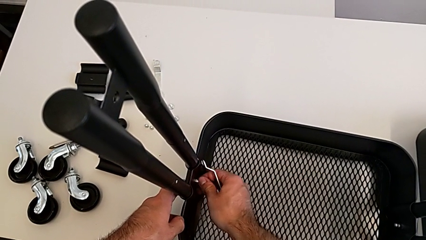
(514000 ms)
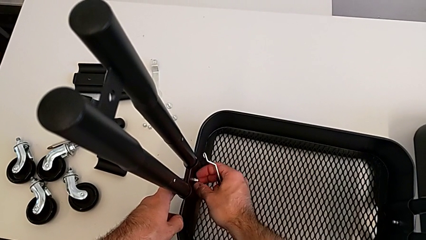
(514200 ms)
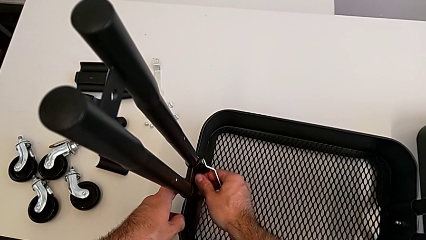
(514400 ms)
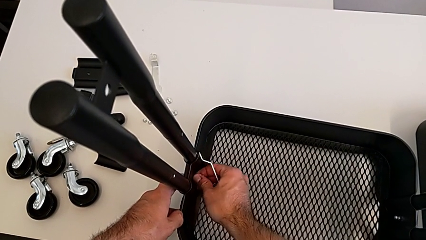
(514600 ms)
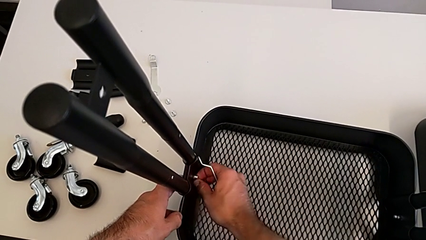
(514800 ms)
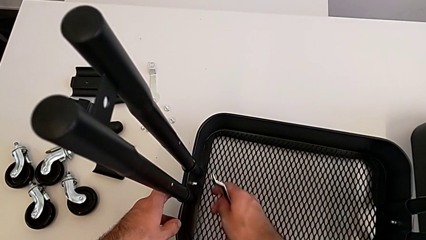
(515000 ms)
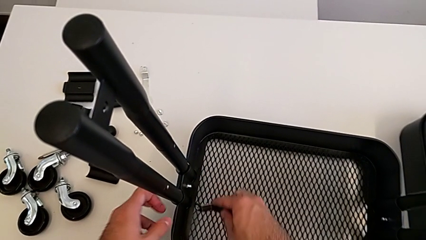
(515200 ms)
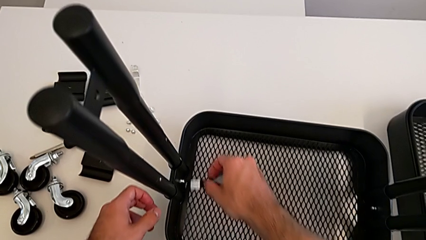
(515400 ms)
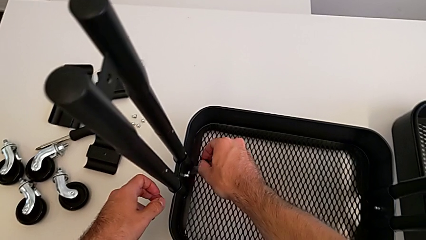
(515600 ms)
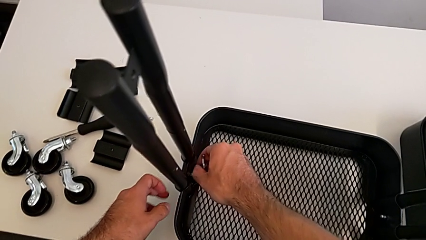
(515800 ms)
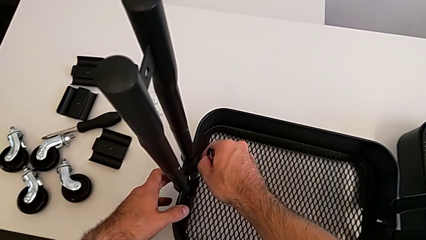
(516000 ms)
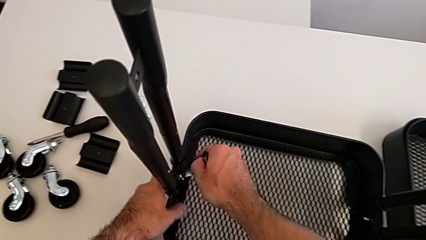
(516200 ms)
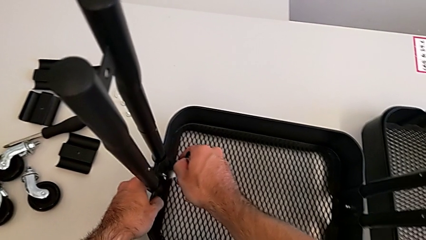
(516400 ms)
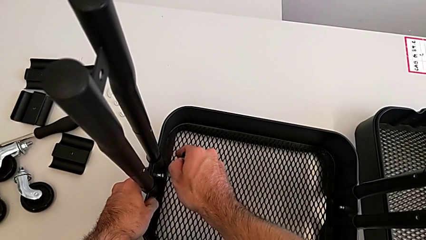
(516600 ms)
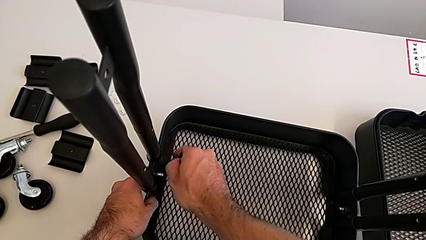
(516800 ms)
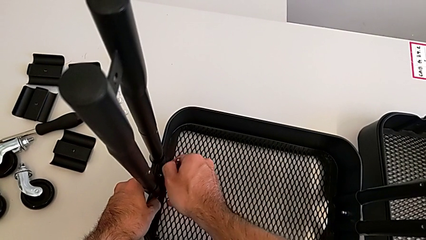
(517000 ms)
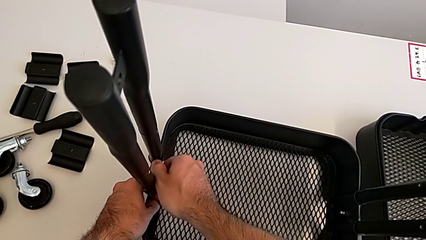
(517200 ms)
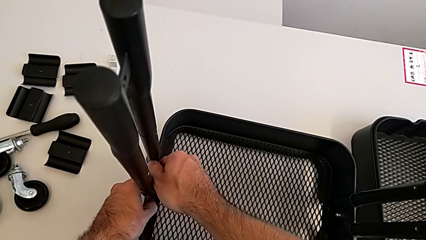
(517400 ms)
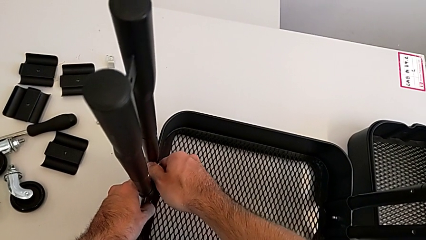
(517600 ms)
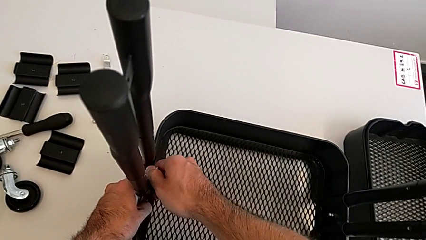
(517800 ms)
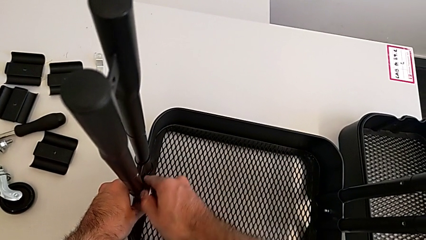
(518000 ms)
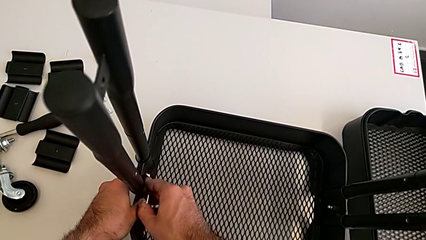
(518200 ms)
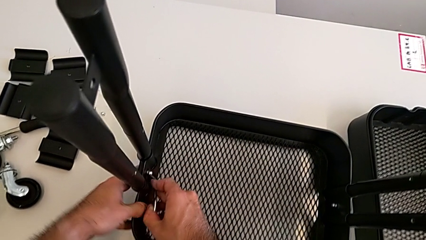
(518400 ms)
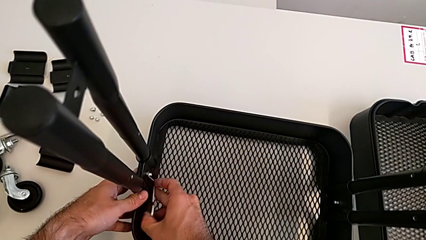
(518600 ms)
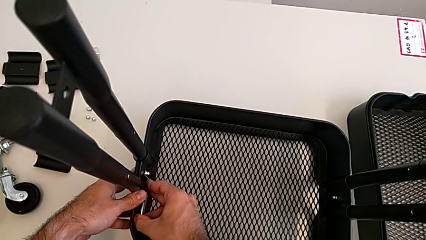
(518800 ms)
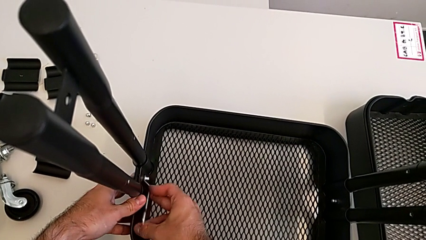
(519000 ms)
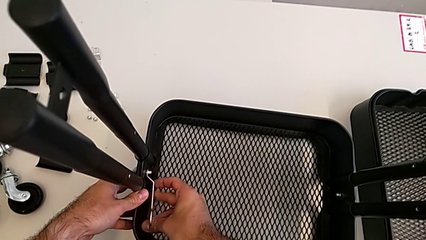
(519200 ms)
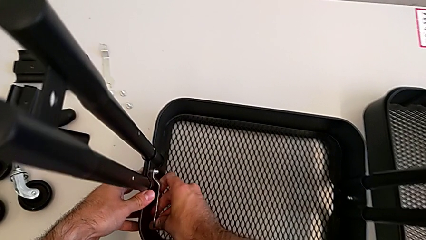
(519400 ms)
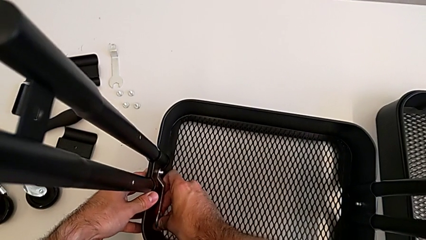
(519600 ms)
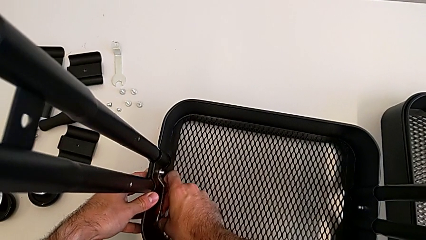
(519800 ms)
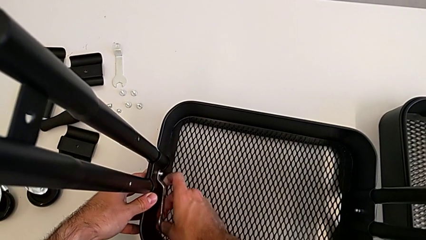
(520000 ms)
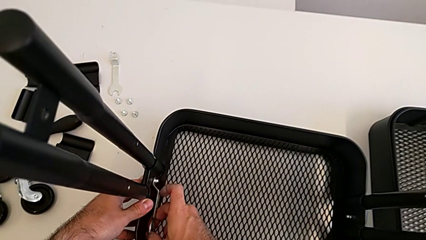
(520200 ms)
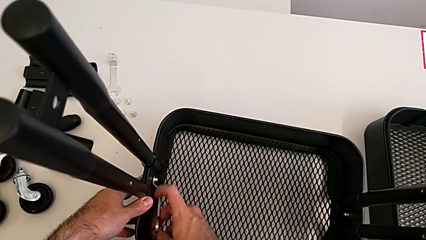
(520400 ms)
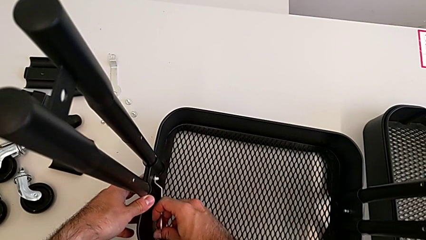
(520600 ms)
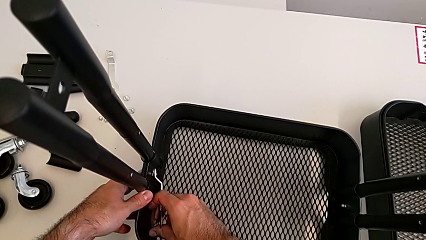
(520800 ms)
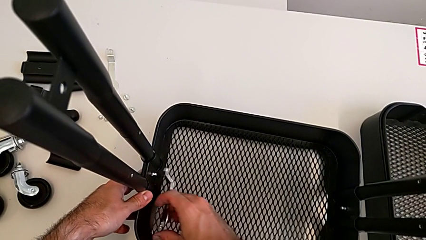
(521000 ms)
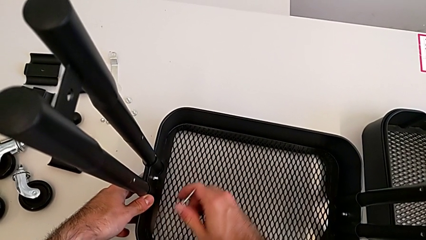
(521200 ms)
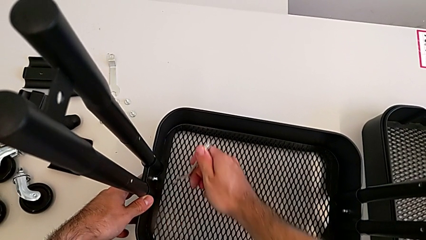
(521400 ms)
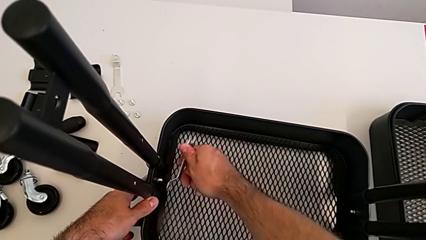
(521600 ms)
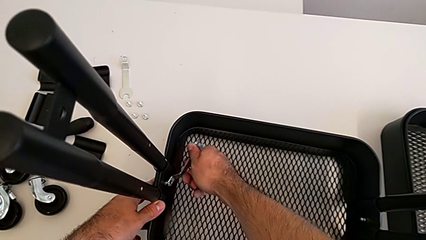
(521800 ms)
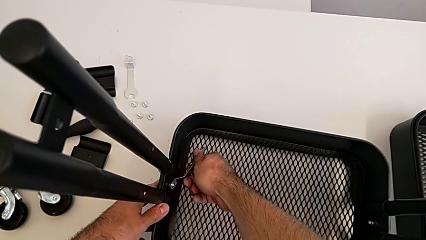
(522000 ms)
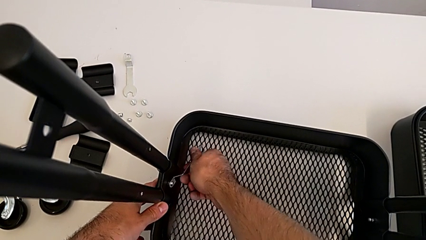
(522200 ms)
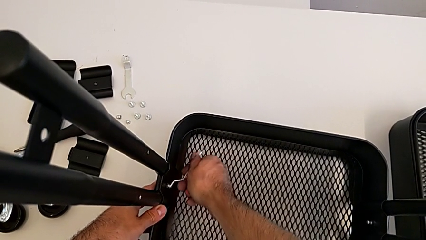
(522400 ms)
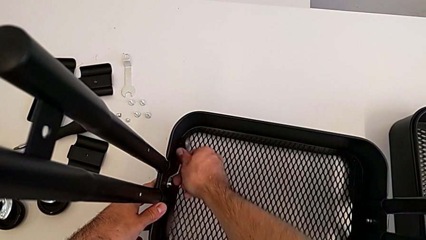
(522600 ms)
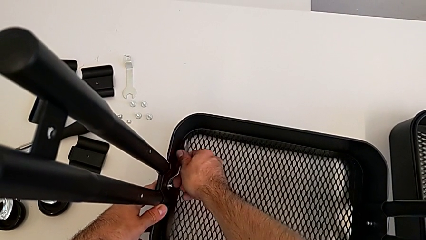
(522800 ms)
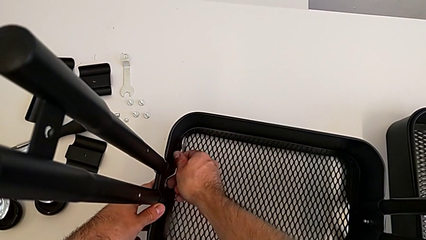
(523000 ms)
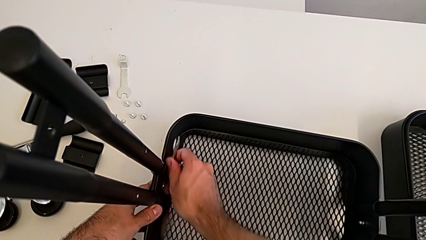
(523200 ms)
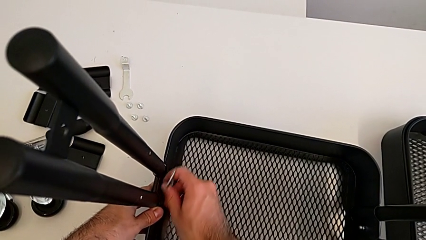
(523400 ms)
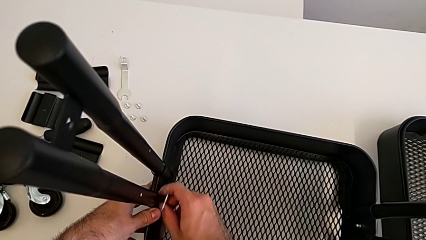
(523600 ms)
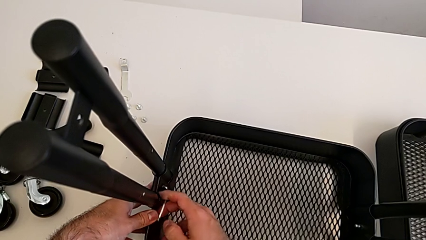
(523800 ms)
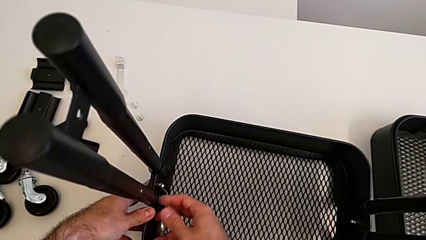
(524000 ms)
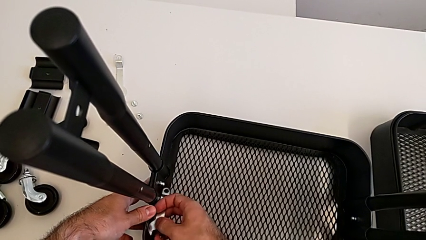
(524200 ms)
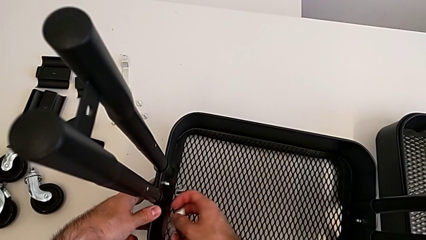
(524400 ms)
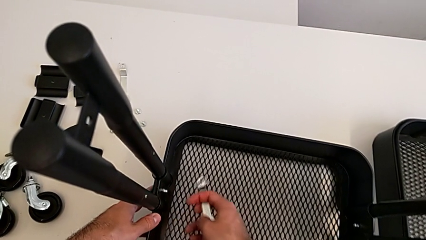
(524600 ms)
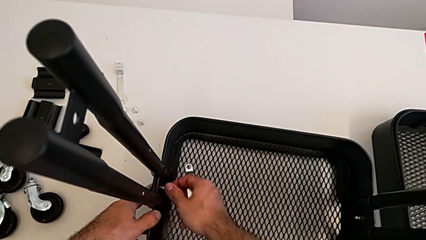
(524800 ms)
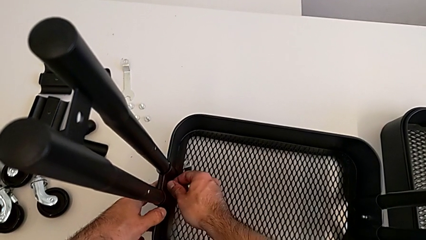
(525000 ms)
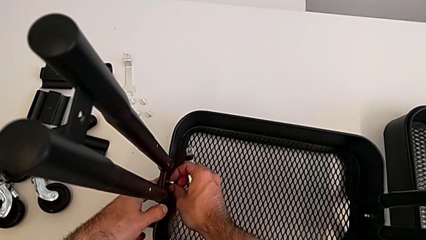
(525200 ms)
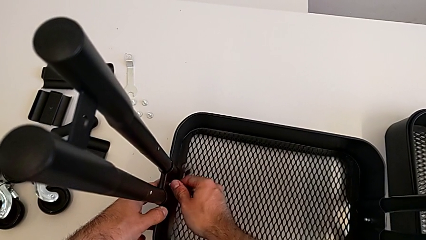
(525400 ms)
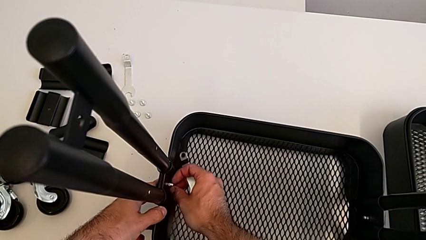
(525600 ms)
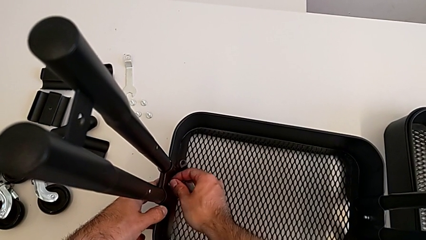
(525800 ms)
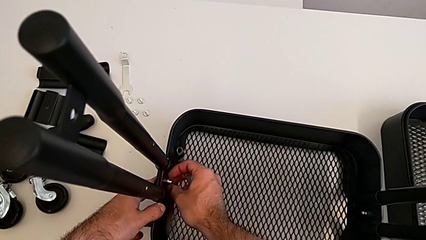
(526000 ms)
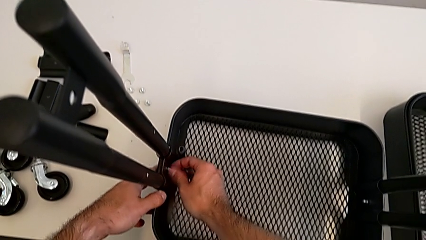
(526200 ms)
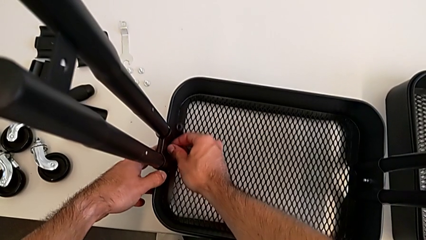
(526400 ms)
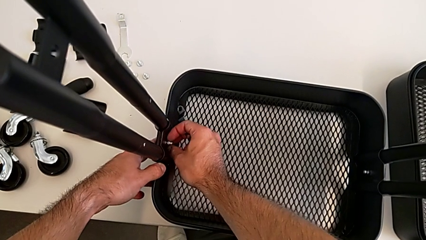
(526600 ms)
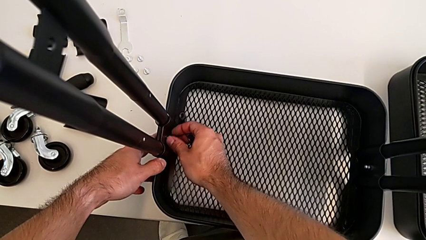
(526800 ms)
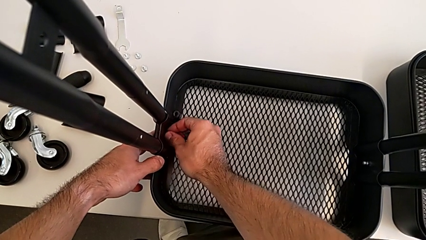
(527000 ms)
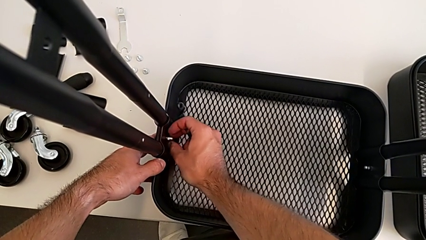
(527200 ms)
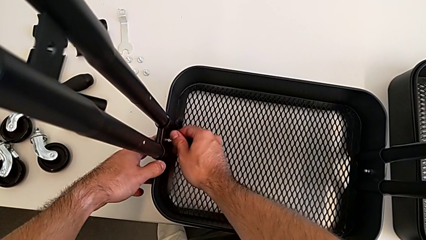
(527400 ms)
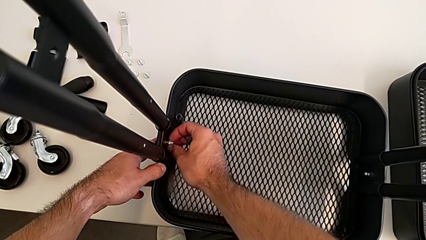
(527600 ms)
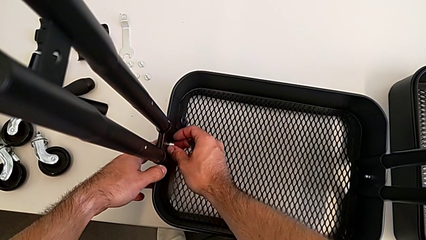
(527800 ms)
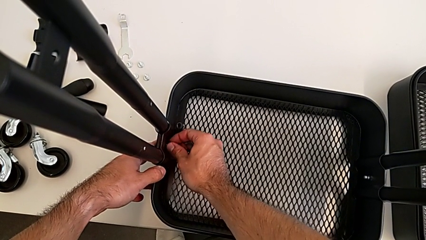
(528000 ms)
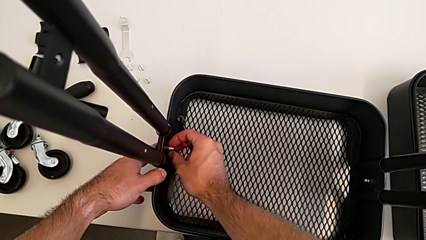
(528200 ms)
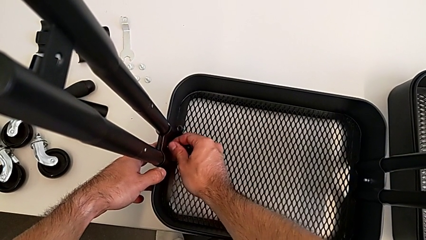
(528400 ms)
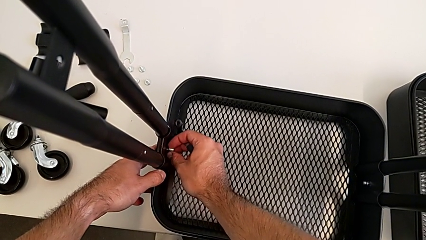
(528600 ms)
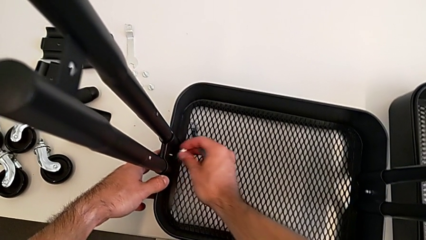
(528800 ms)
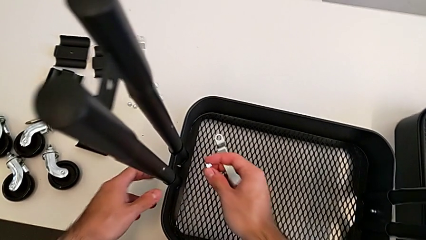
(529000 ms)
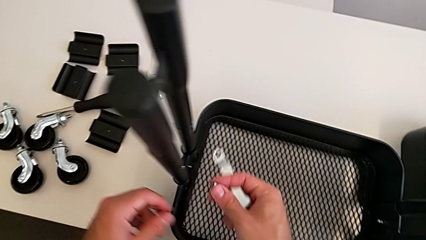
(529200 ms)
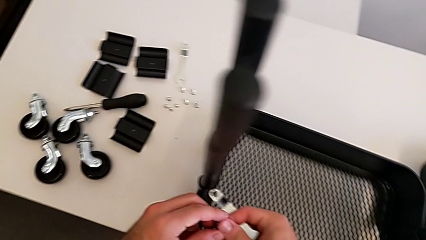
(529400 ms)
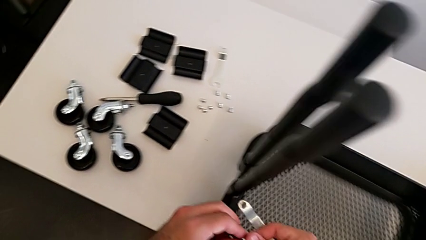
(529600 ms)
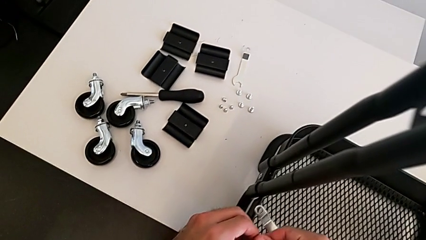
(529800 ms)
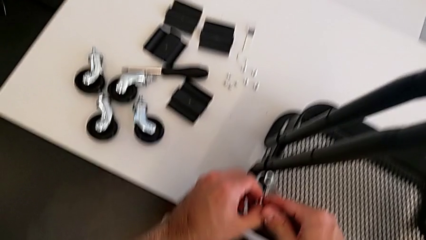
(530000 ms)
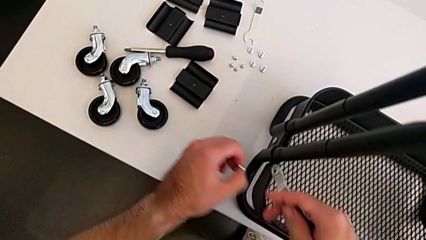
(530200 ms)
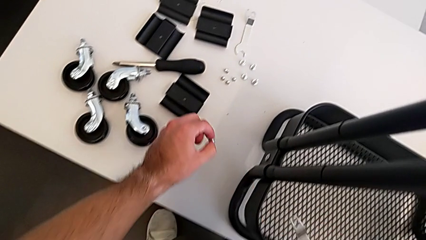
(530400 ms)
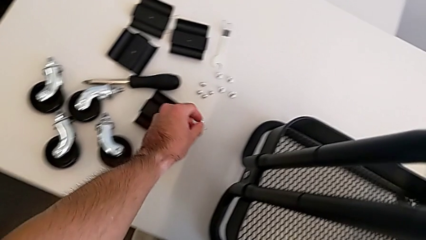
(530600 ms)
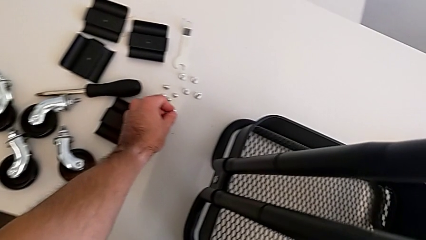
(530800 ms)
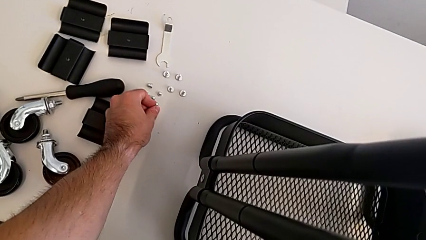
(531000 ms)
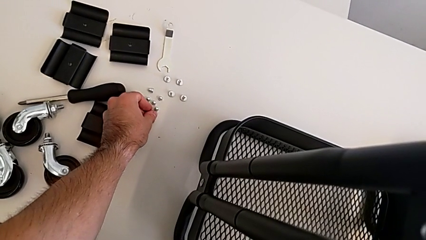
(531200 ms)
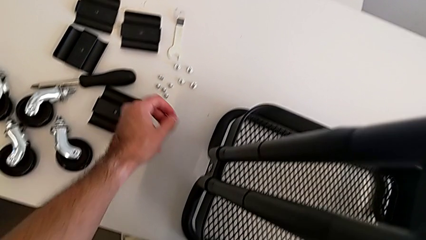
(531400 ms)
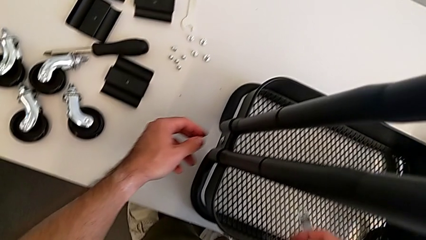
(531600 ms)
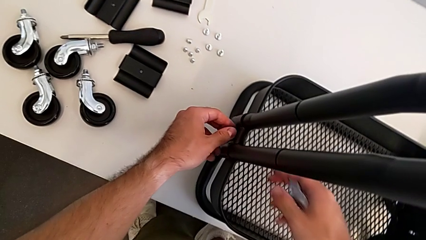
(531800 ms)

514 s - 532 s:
The camera wearer is removing the grid tray at the bottom. They unscrew the left hexagon cap nut three times, disassemble the hexagon cap nut and place the left hexagon cap nut.
